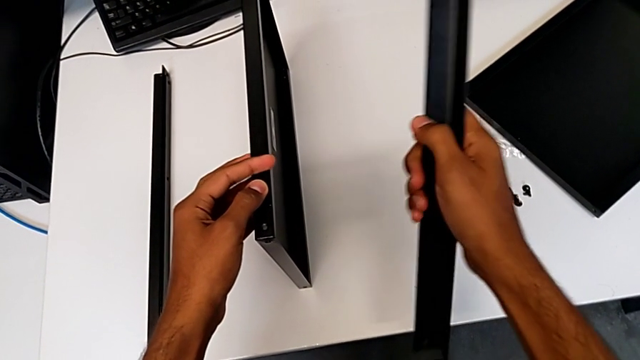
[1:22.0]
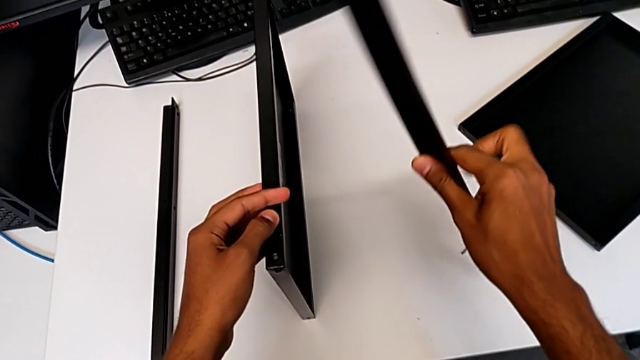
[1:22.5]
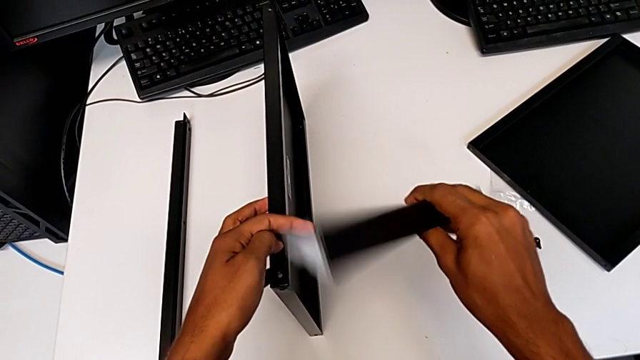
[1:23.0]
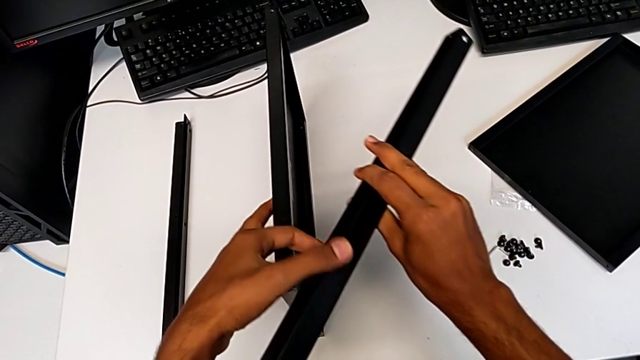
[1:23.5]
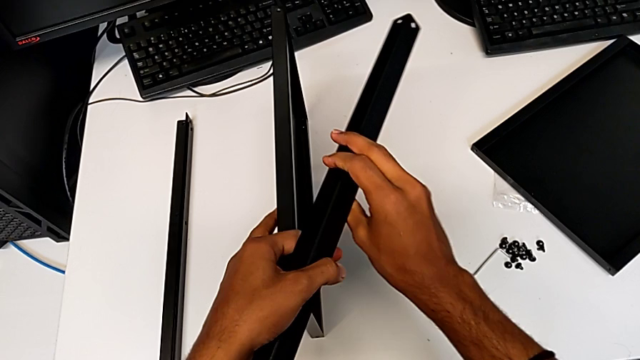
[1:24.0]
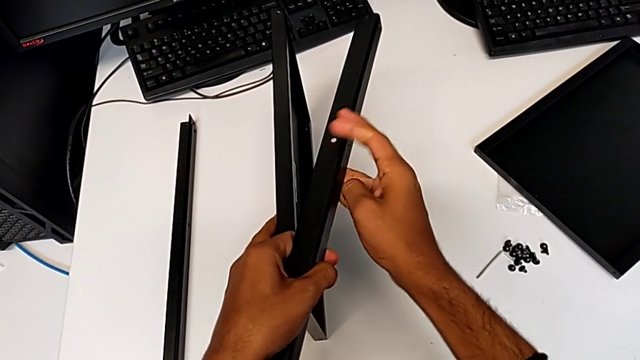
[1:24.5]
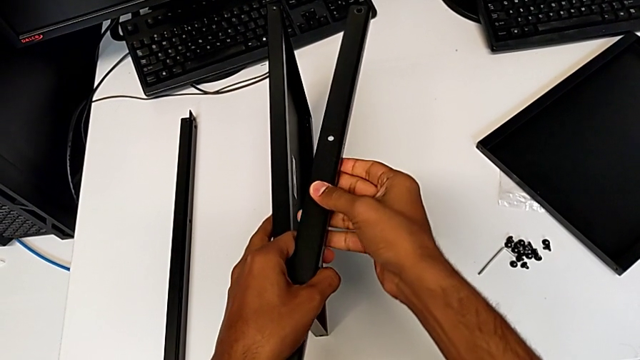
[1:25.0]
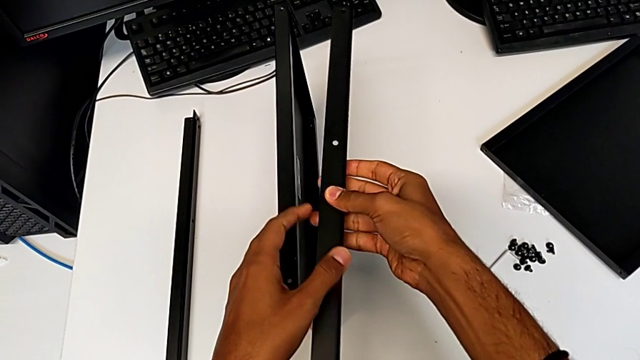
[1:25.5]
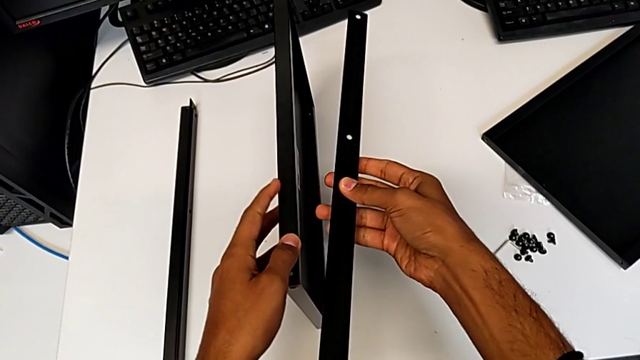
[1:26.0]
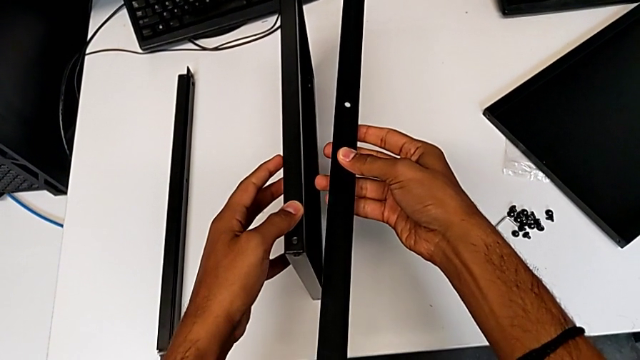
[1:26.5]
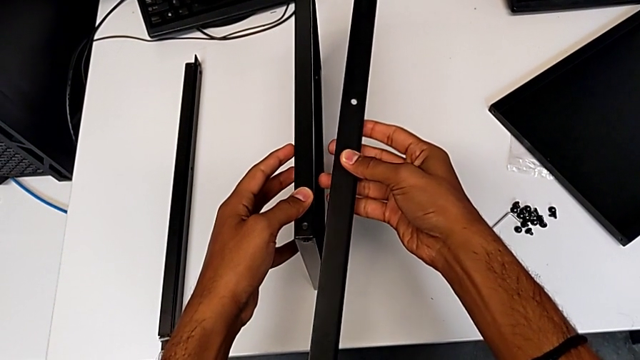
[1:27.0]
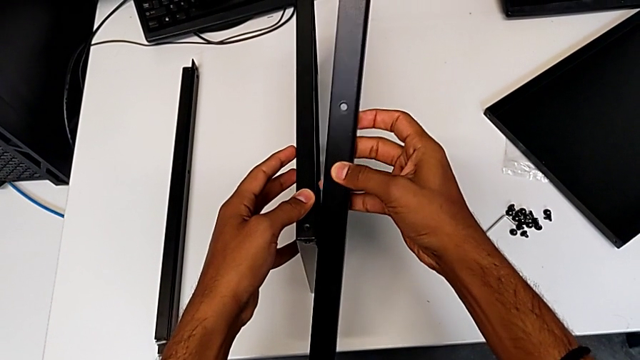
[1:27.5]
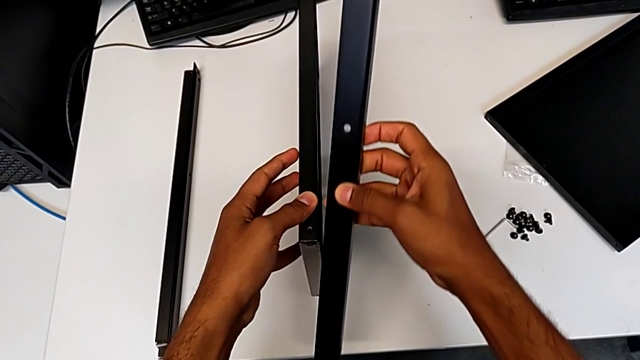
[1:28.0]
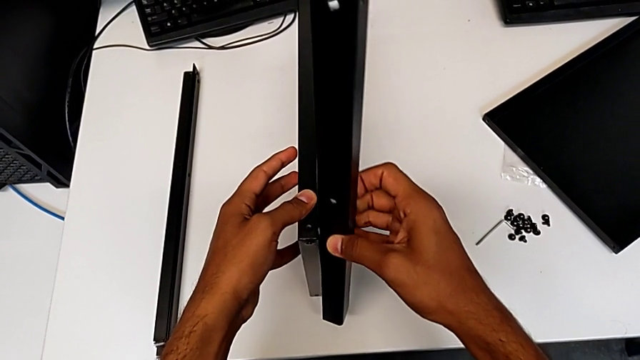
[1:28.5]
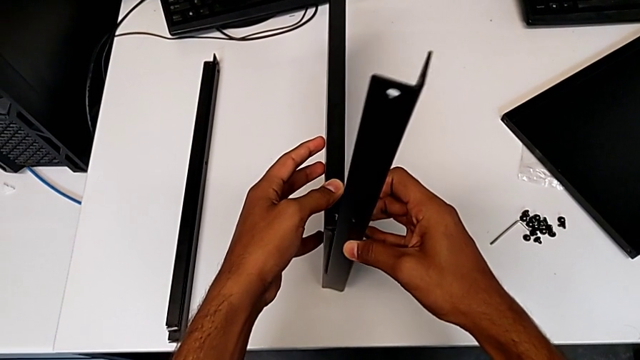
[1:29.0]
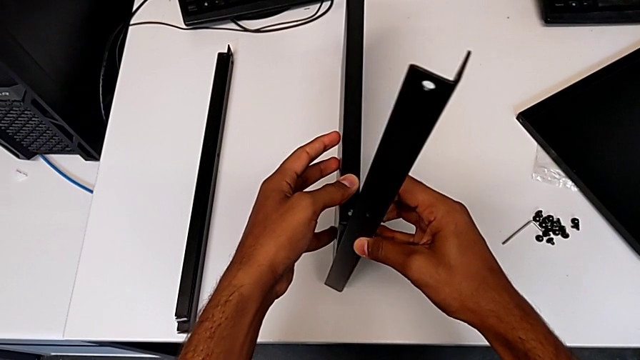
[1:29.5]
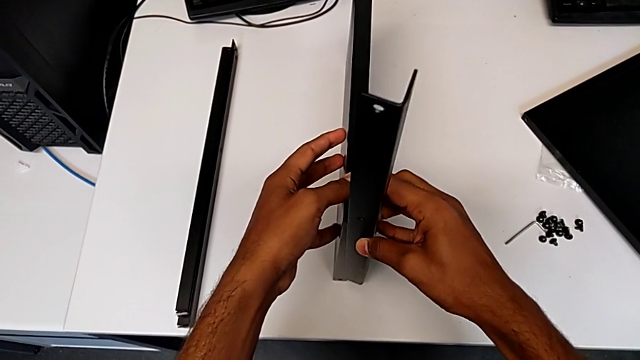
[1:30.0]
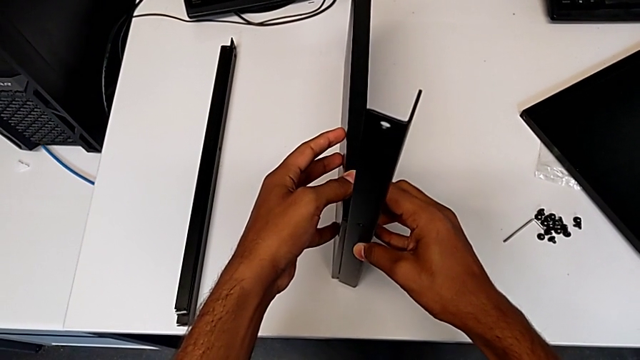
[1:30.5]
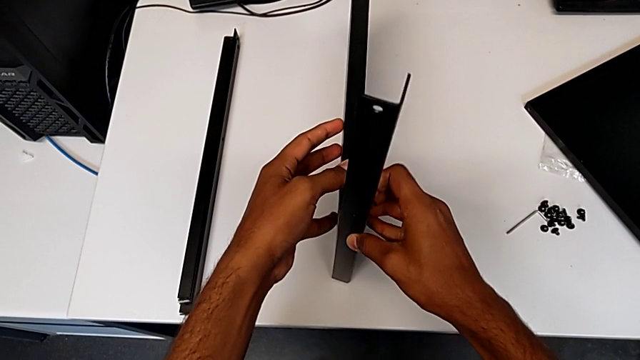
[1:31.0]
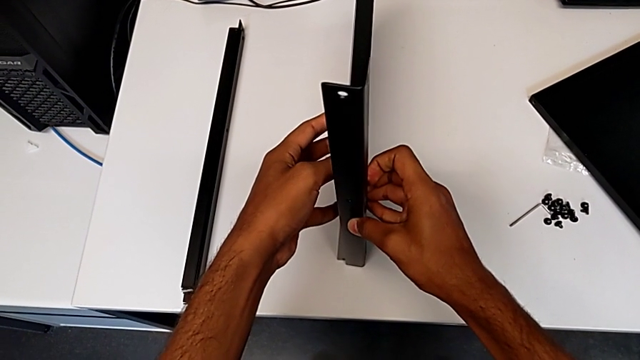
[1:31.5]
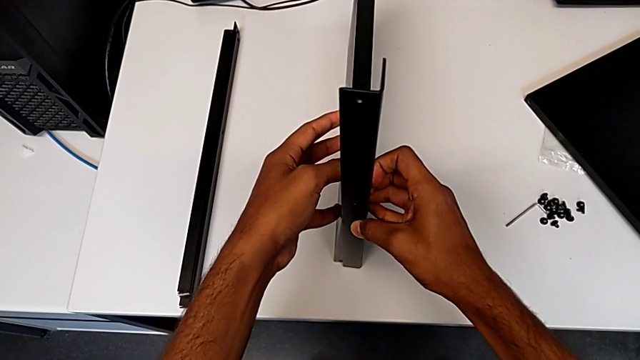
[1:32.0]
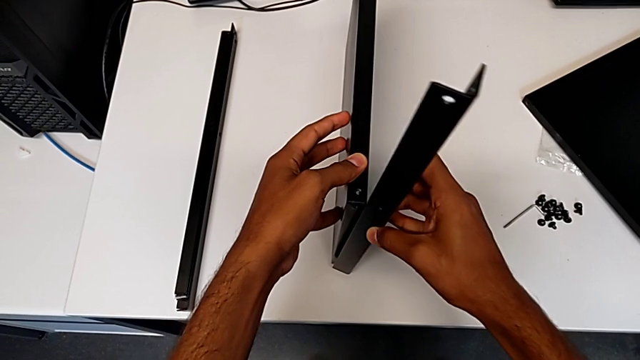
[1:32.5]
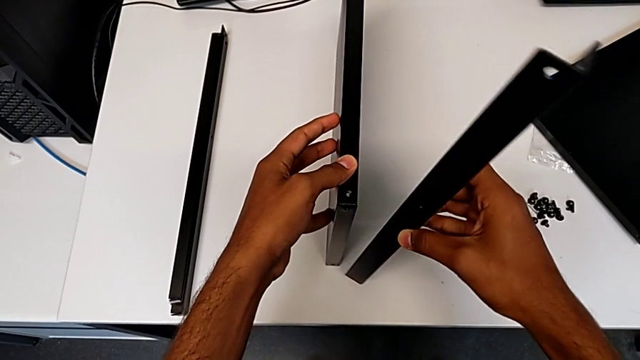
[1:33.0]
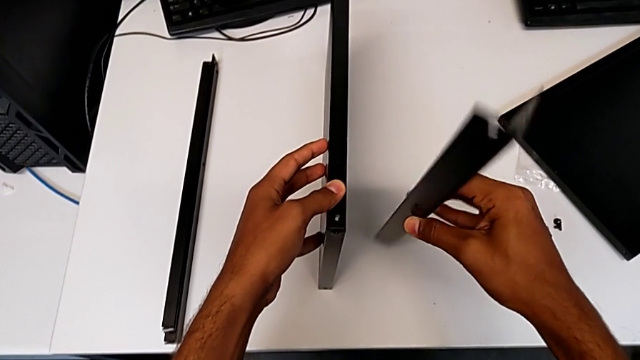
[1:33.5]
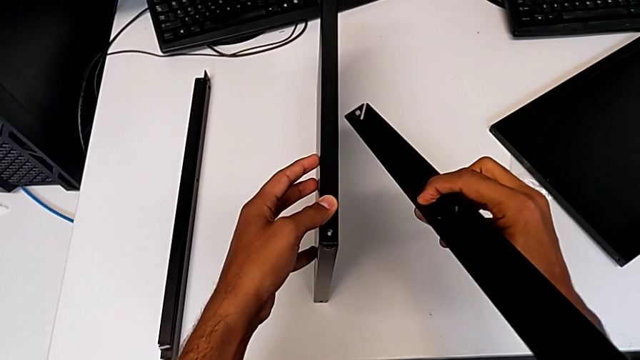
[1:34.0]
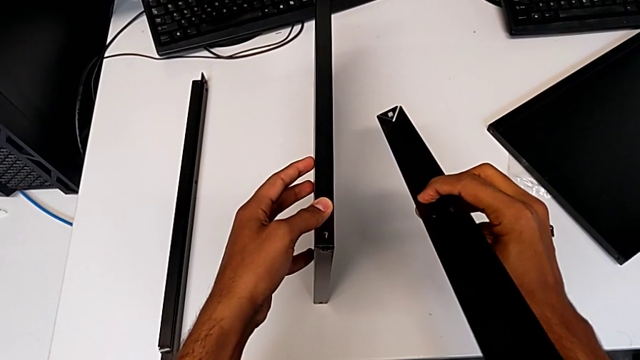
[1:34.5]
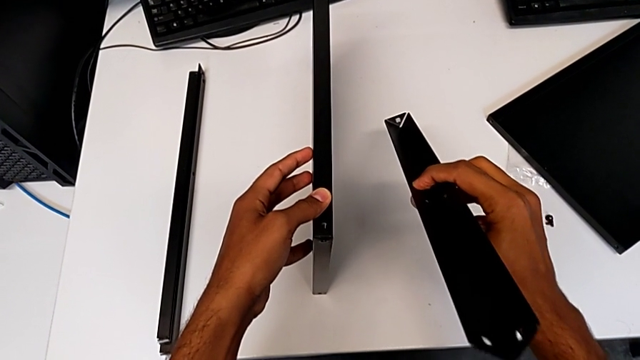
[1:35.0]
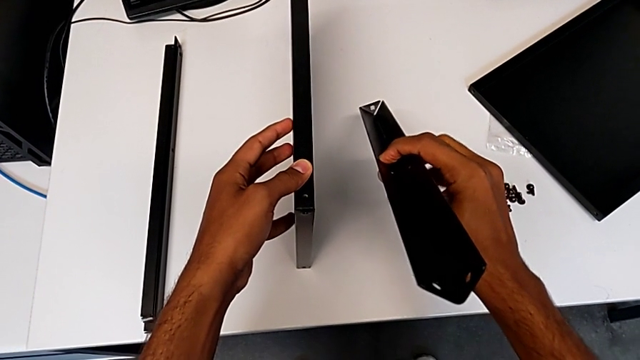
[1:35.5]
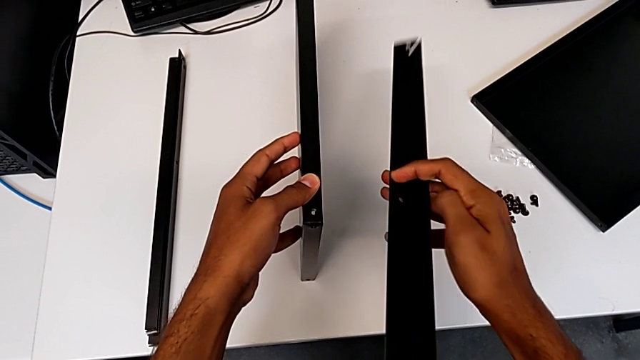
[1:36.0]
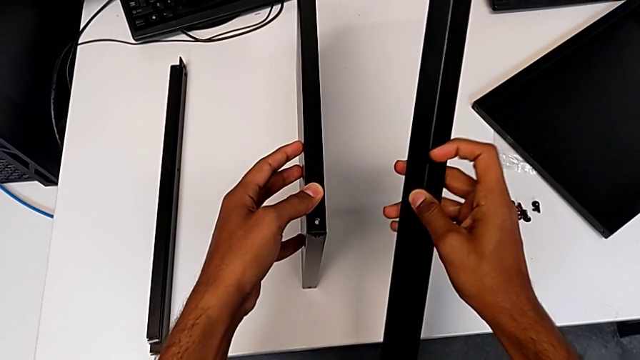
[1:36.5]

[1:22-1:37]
The camera wearer is placing the shelf and the first leg in conjunction. They keep wrongly placing the tray.

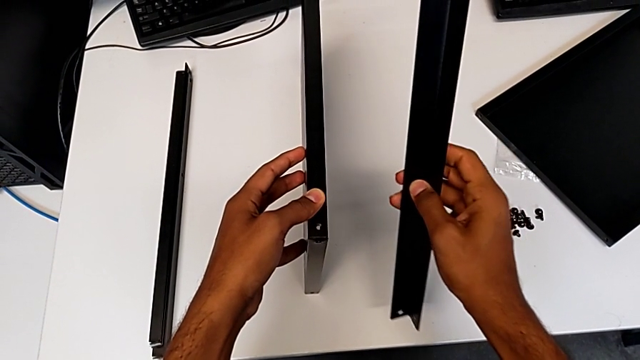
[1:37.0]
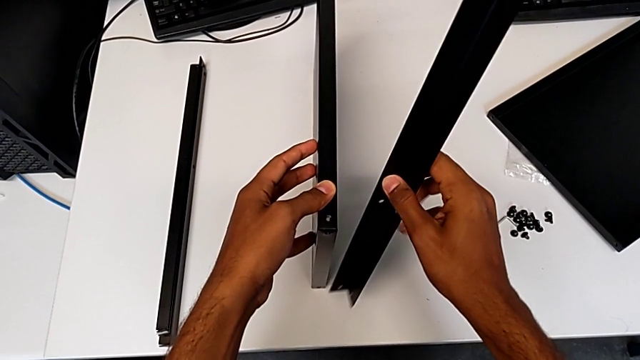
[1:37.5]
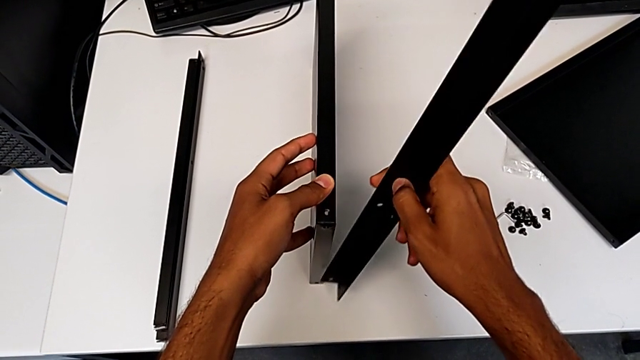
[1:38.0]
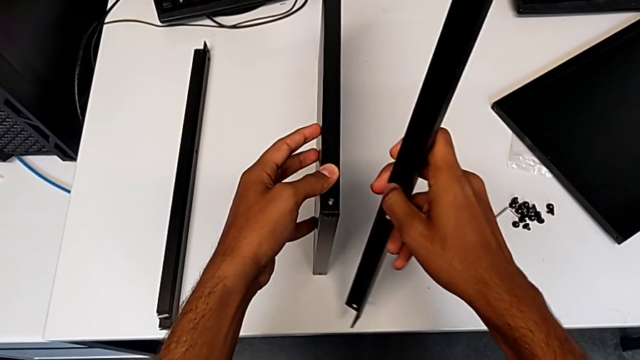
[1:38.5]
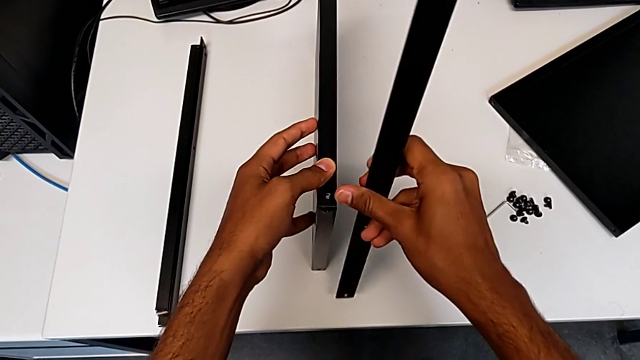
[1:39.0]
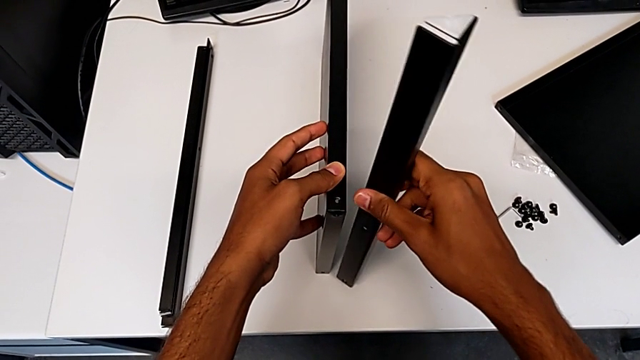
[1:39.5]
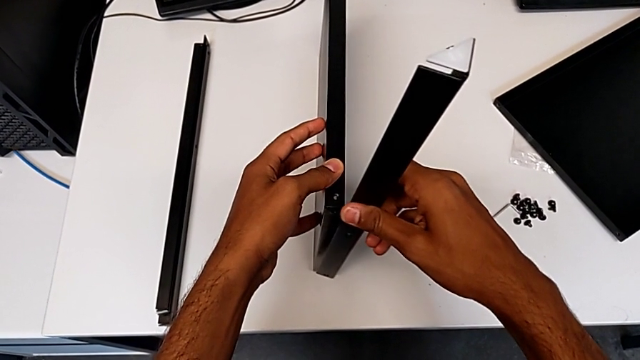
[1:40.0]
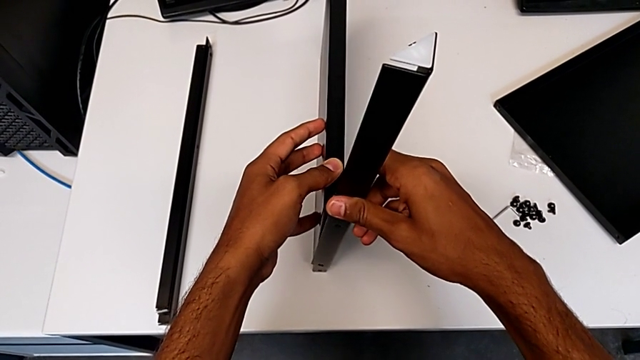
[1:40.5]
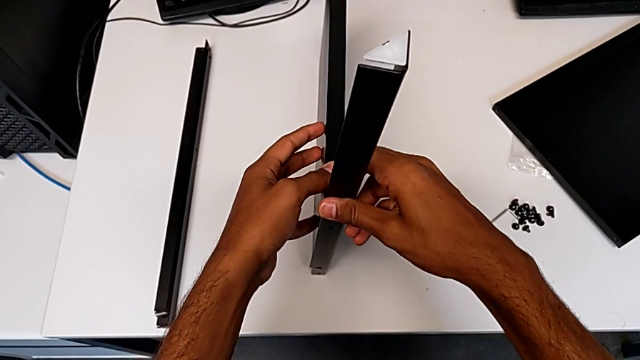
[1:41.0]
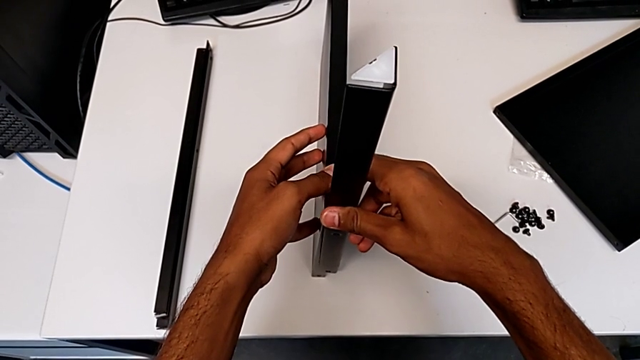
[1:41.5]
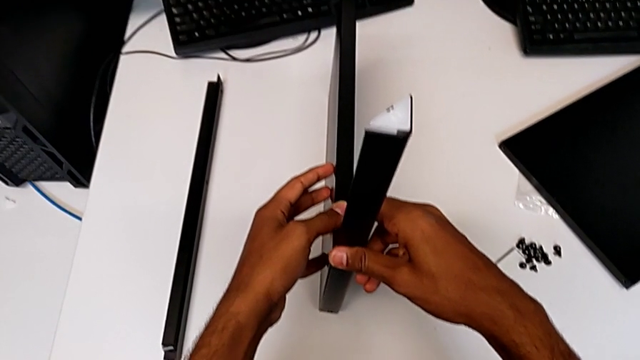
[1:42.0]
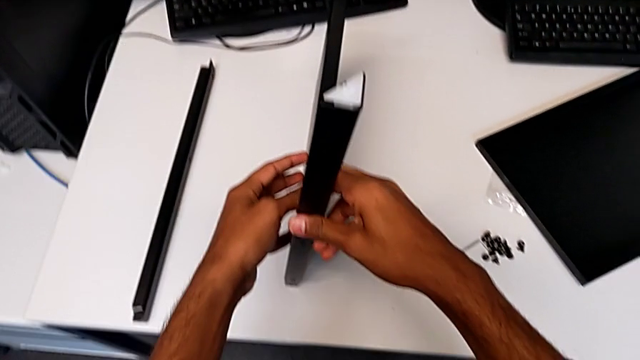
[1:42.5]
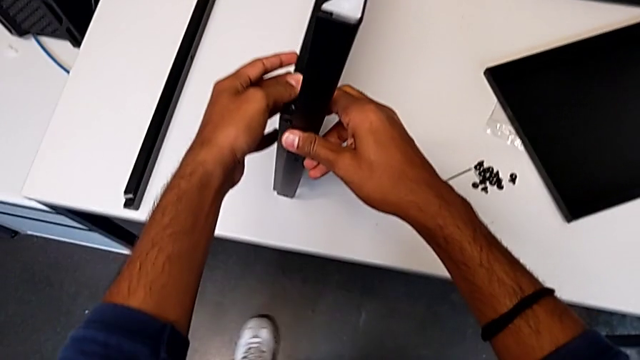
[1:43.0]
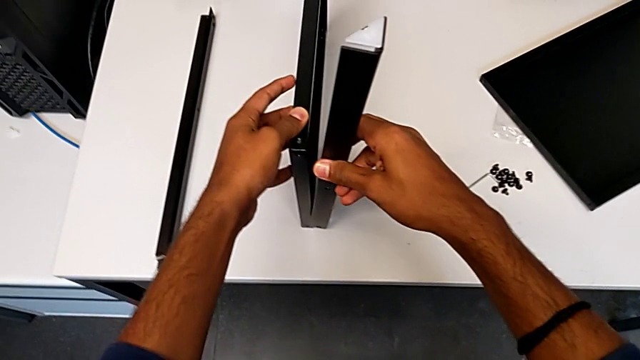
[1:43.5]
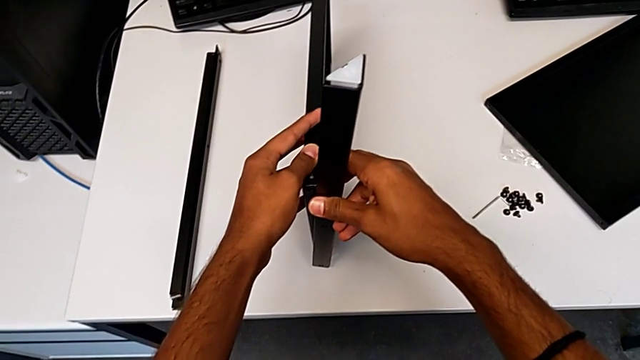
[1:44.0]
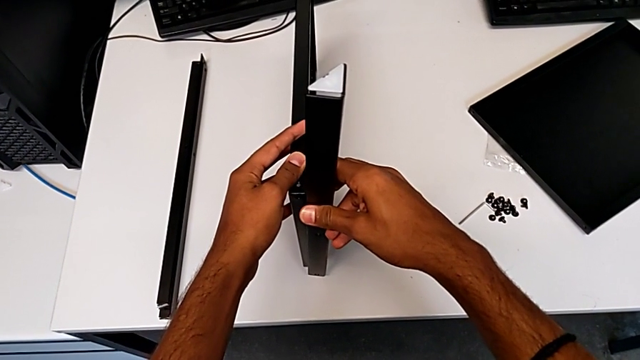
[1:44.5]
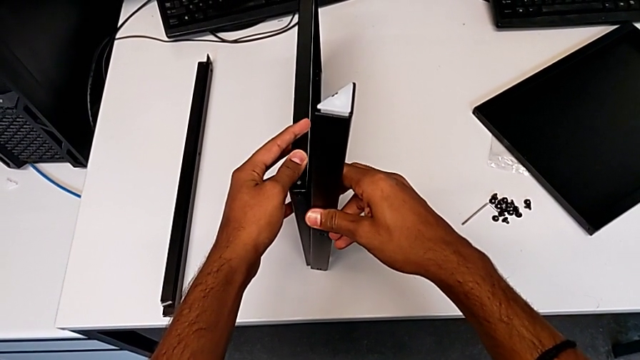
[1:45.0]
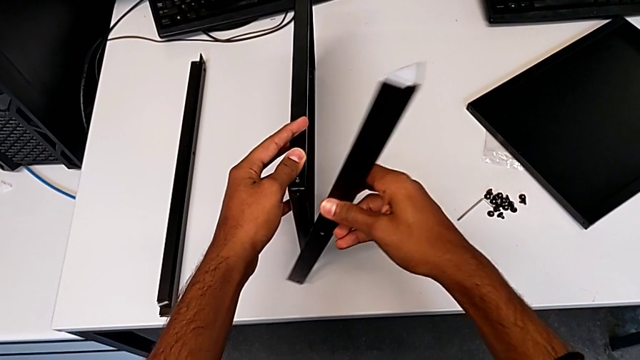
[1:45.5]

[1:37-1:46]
The camera wearer is placing the shelf and the first leg in conjunction. They keep wrongly placing the tray.
